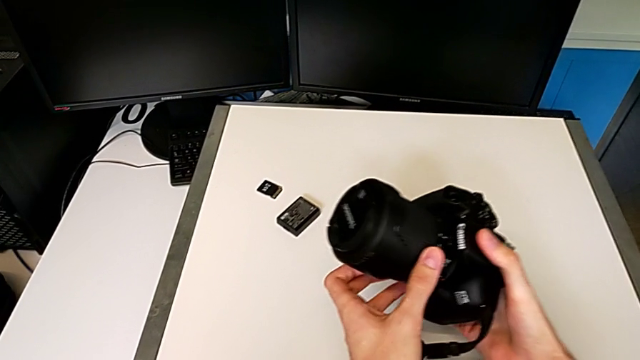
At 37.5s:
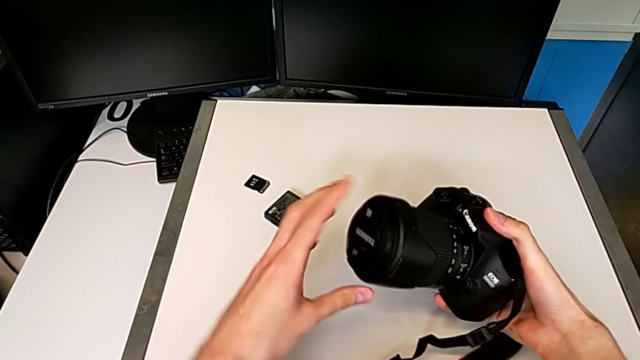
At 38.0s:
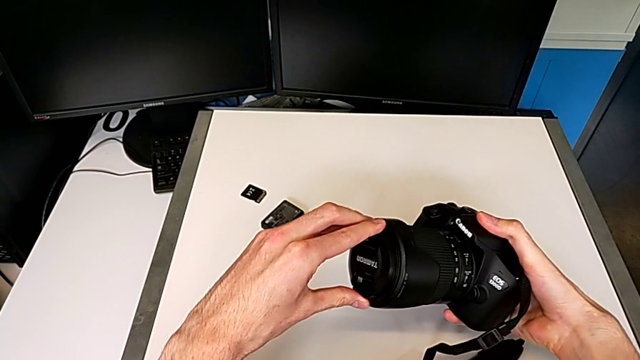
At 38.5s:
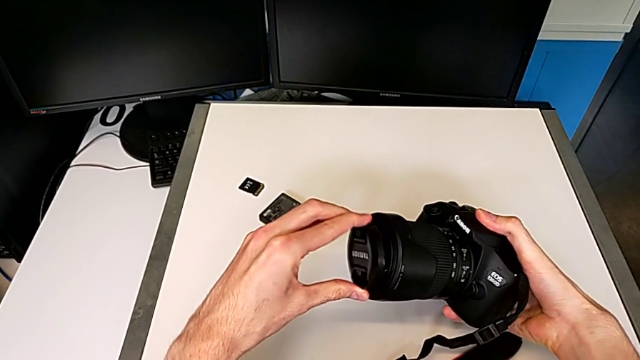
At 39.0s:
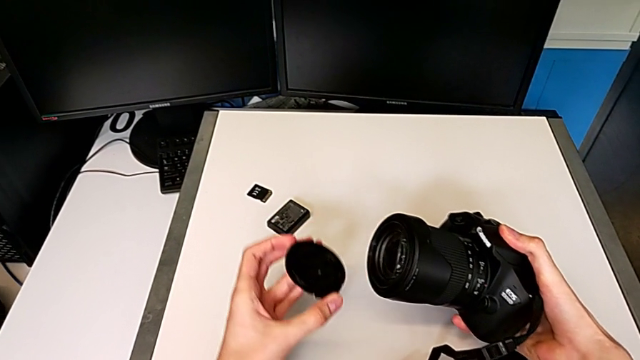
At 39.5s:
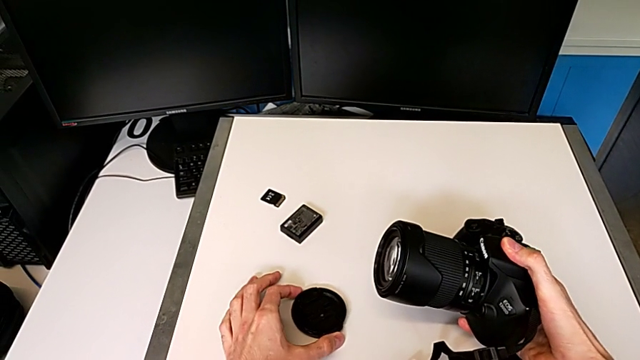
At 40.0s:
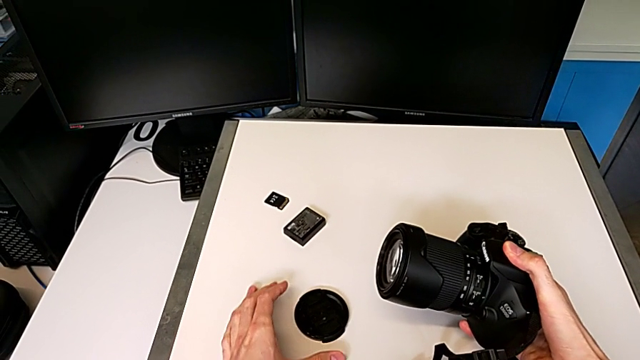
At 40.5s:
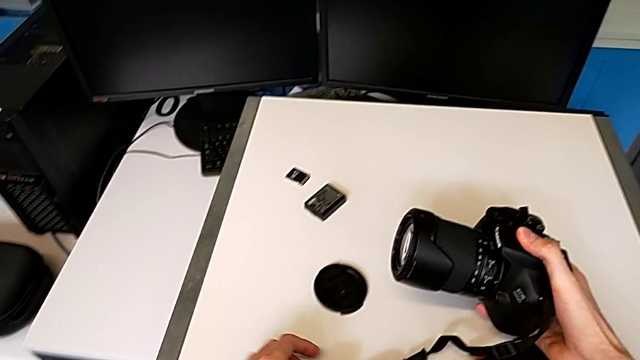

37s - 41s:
The camera wearer detaches the lens cover. They grab the lens cover and place it.

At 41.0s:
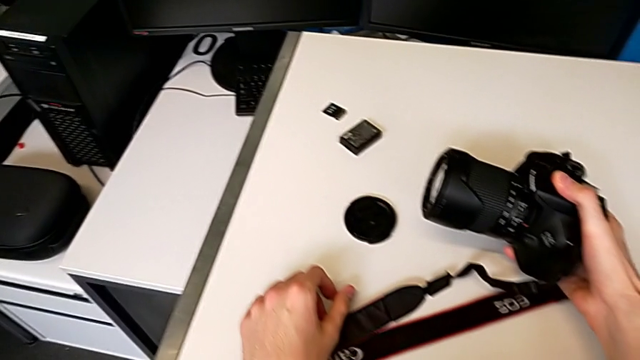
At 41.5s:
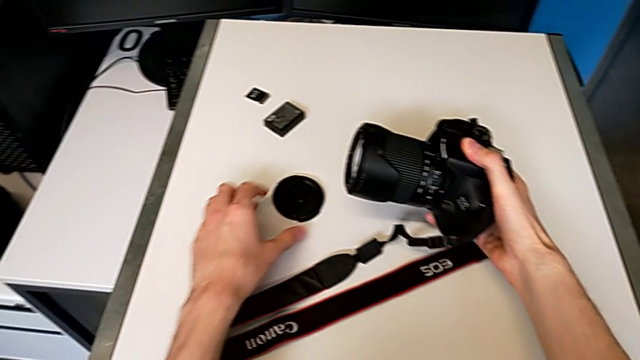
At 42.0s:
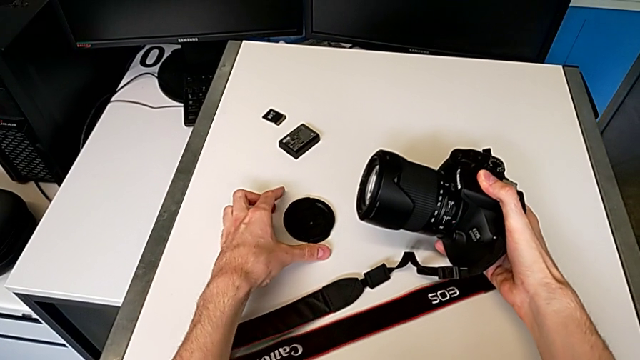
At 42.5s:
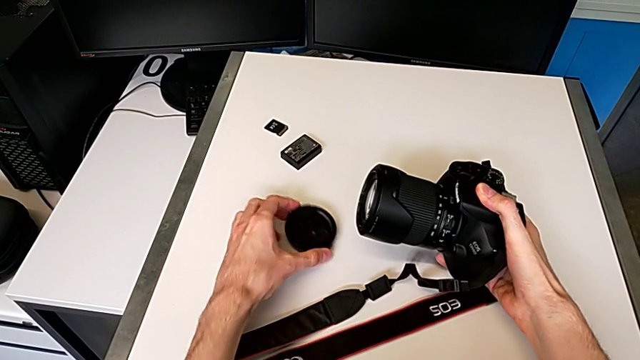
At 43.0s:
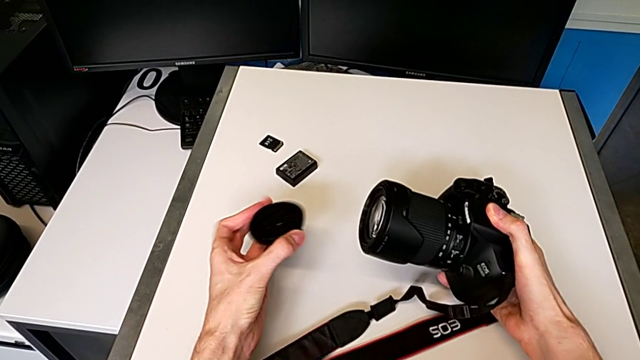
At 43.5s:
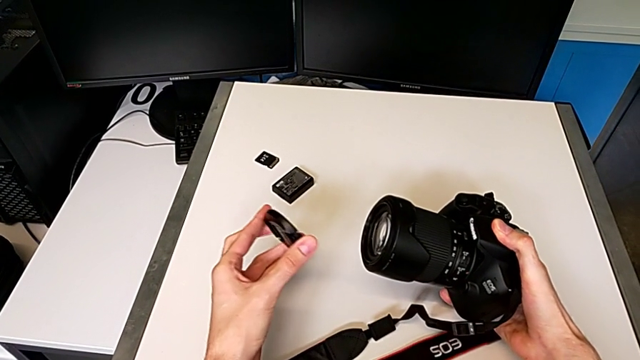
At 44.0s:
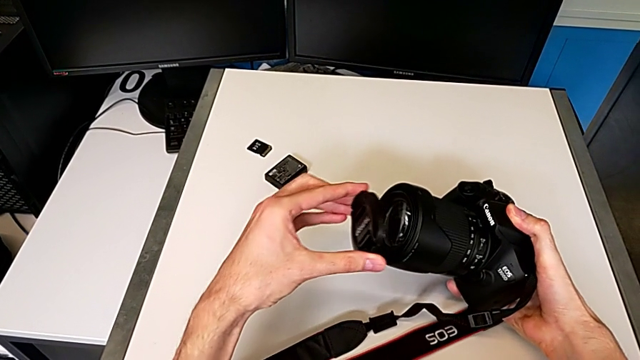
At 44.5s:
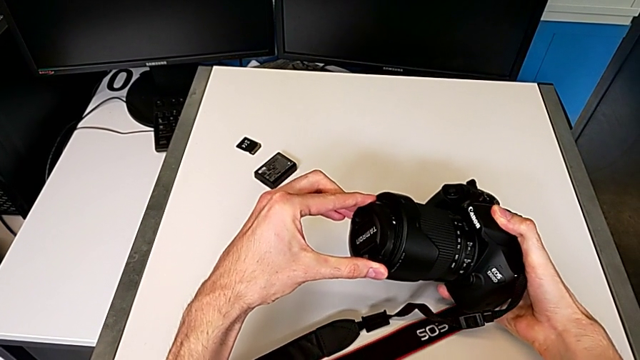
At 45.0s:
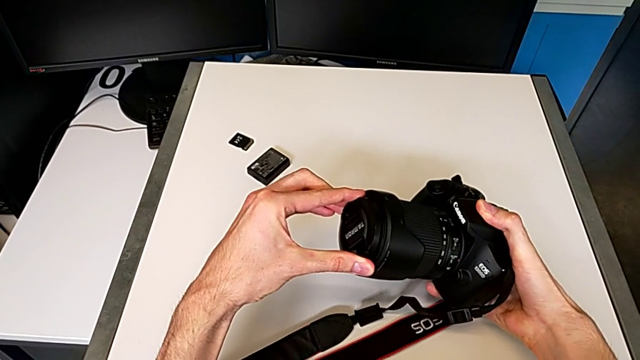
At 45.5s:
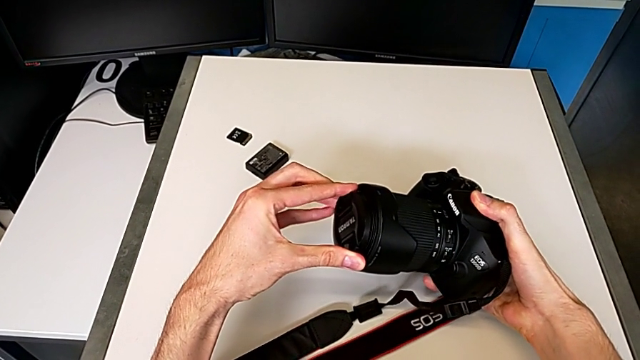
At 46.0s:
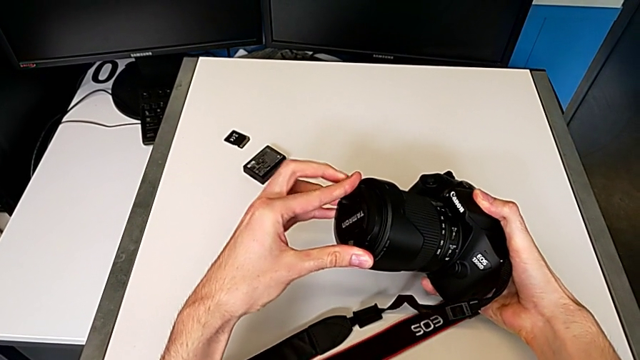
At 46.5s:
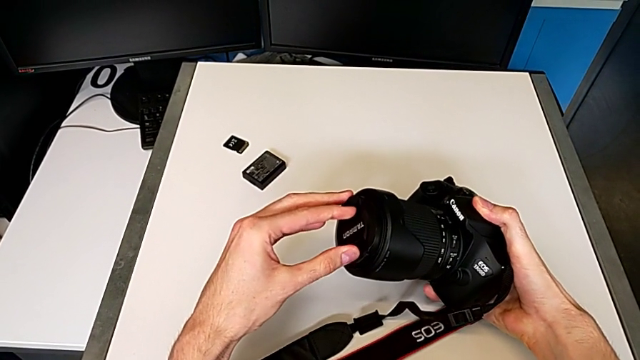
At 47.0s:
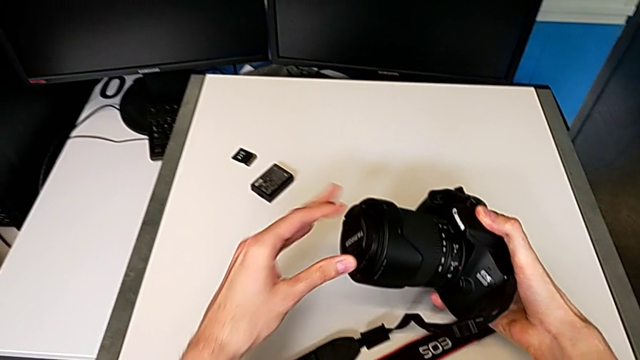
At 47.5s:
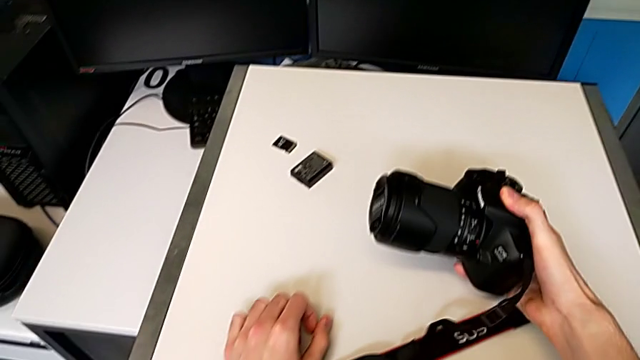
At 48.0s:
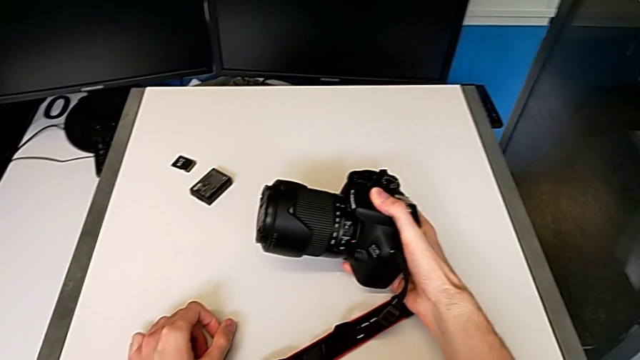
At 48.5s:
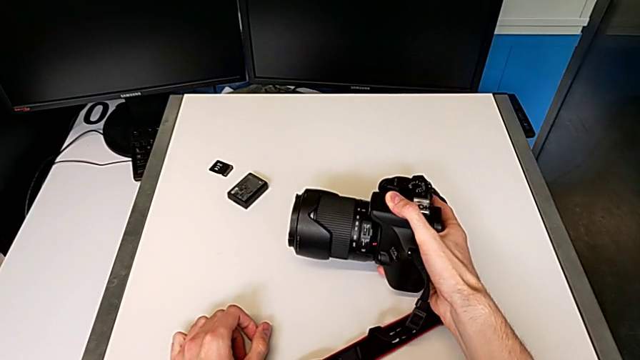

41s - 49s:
The camera wearer attaches the cover of the lens. They grab the lens cover, insert it and assemble it.

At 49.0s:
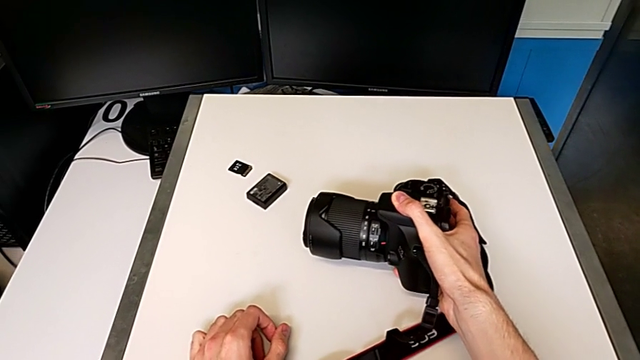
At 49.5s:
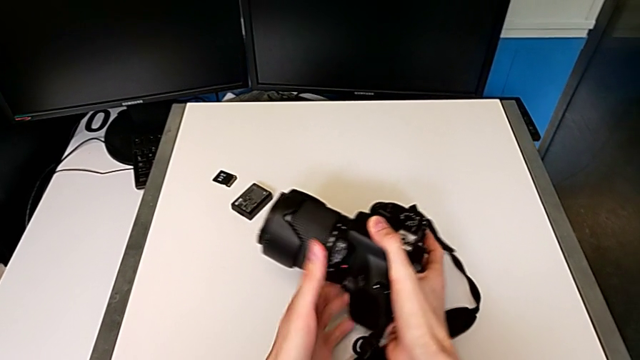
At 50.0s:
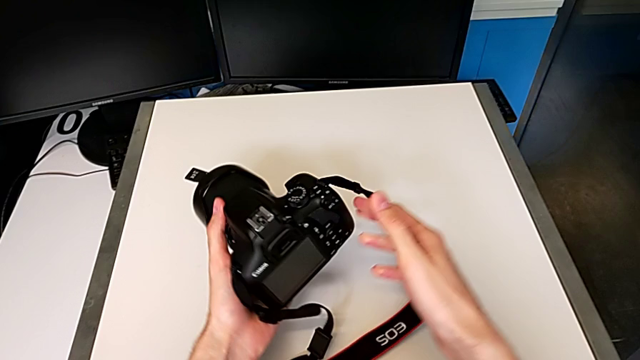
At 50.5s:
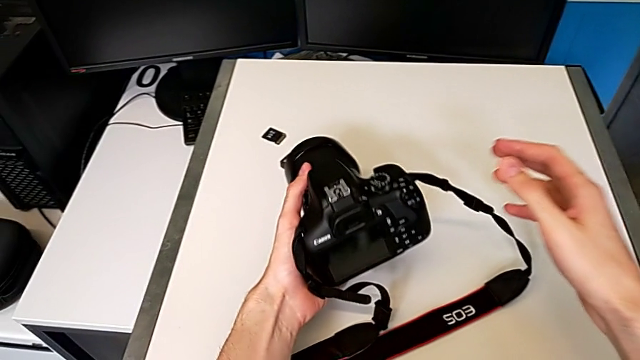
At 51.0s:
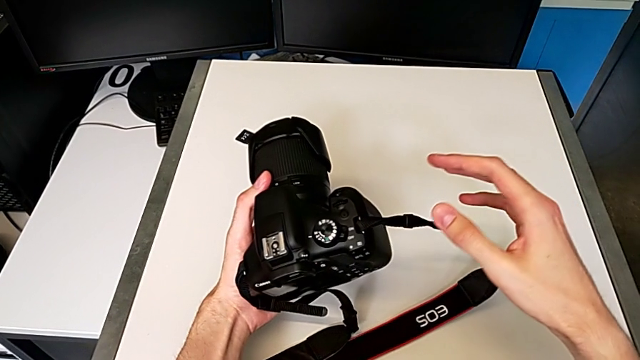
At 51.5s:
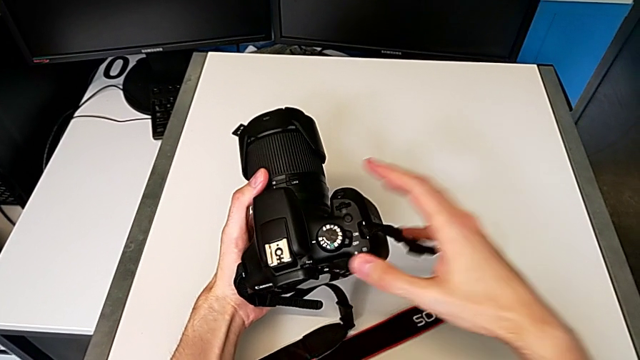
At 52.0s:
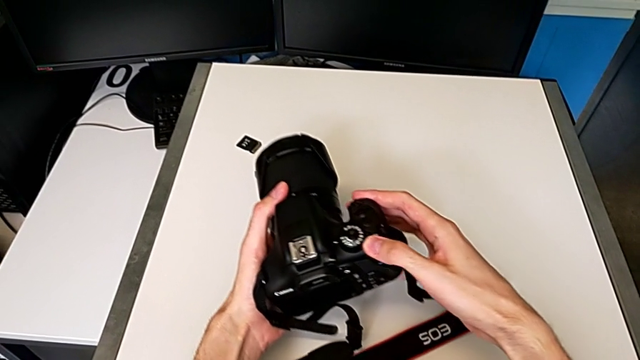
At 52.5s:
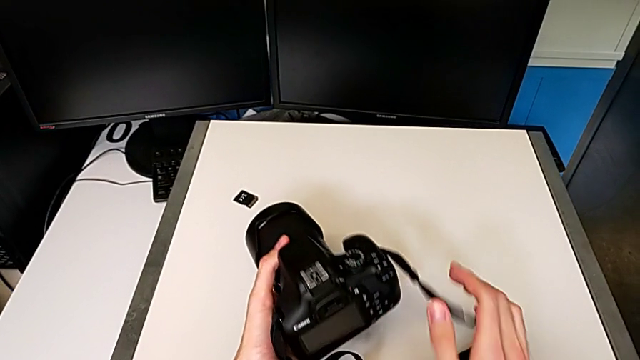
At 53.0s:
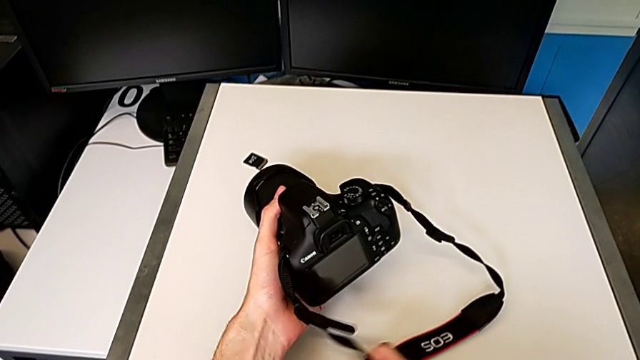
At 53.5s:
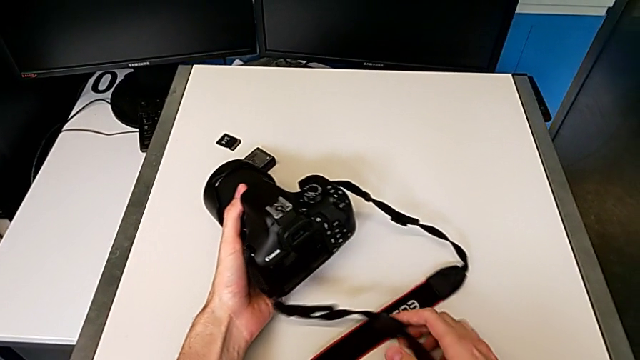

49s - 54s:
The camera wearer turns on the DSLR. They press the button.

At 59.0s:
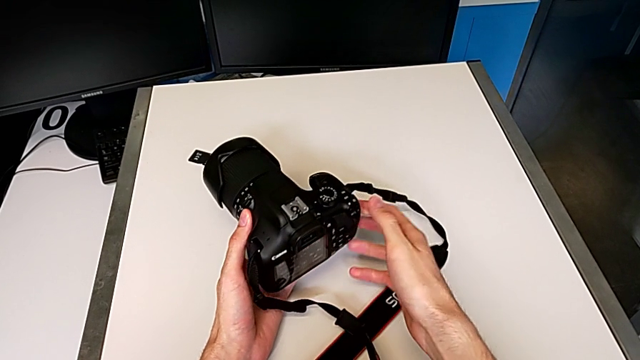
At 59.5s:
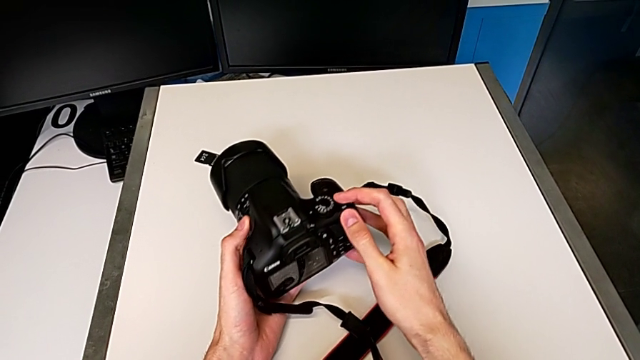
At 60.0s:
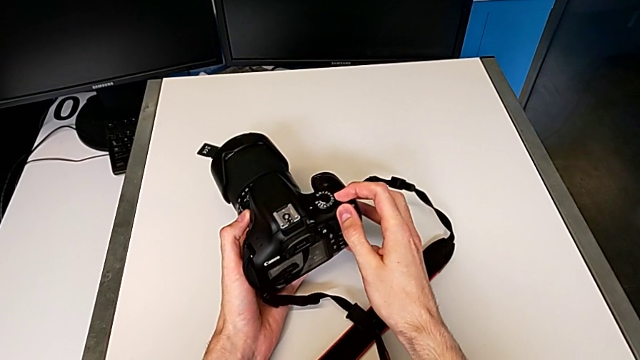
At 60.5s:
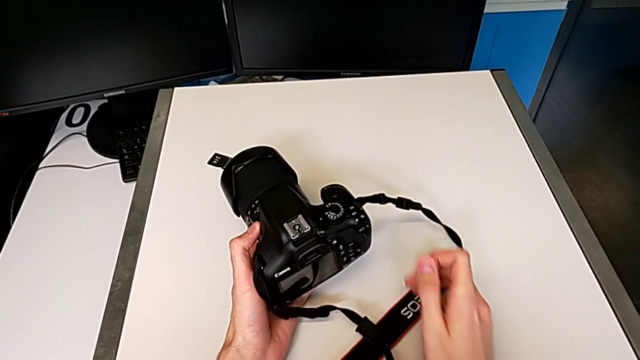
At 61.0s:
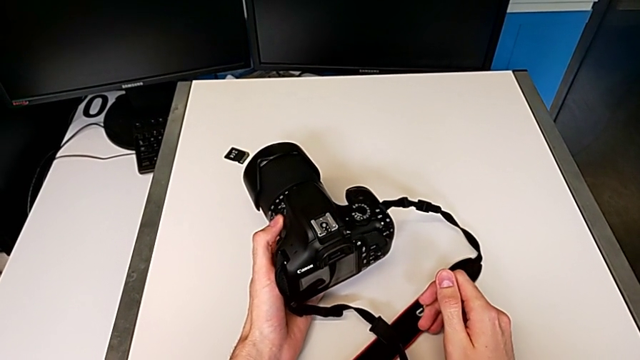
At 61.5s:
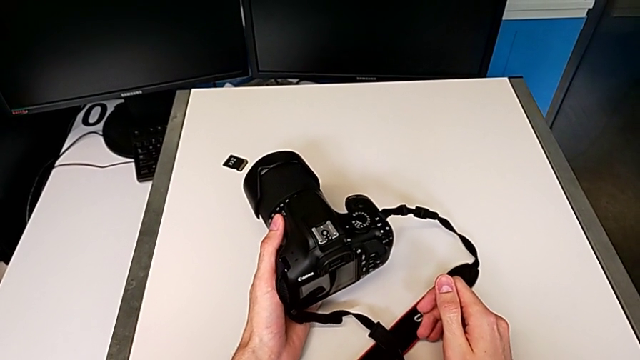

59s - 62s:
The camera wearer turns off the DSLR. They press the button.

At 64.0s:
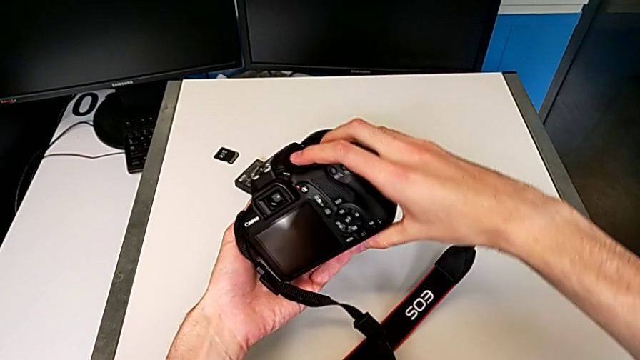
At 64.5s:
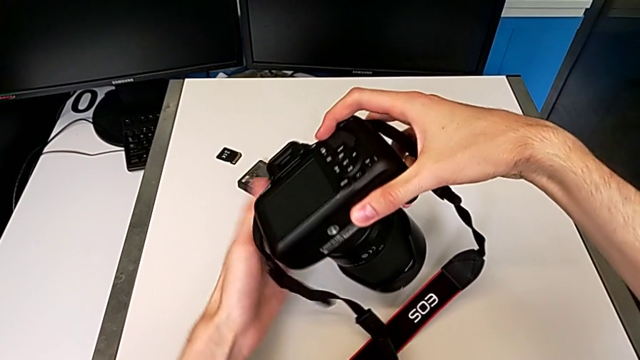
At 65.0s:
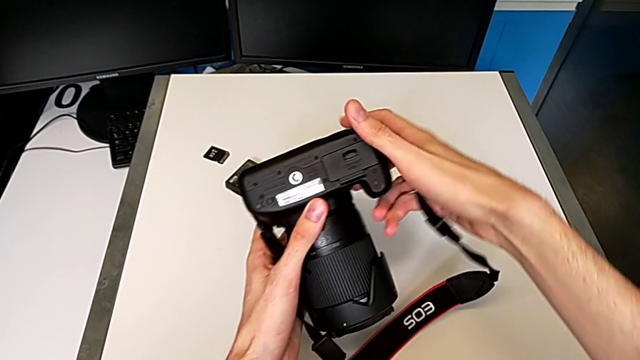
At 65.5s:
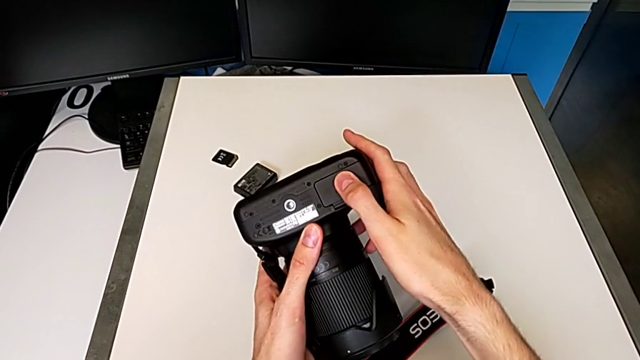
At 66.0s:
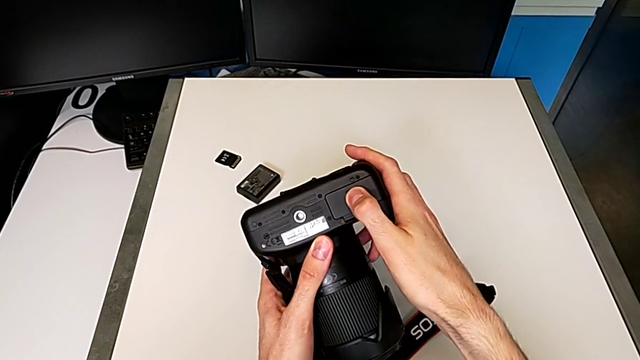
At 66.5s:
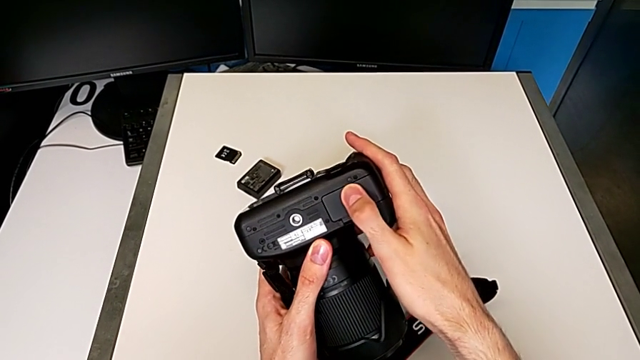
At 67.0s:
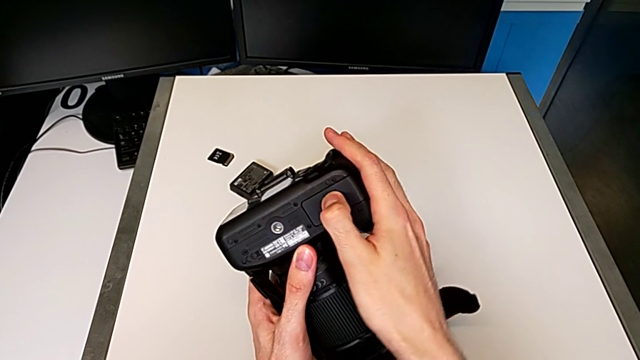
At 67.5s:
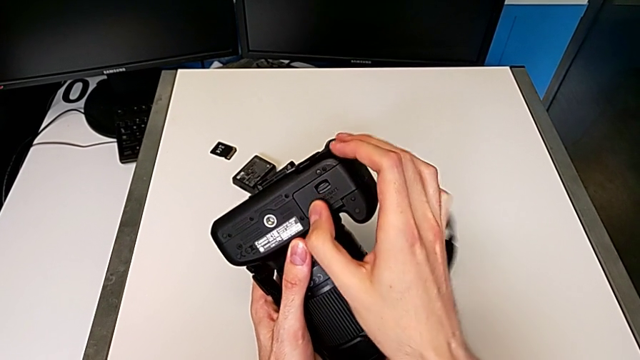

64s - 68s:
The camera wearer is changing the battery. They flip the DSLR and touch the battery door.
